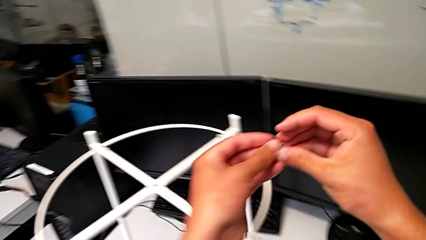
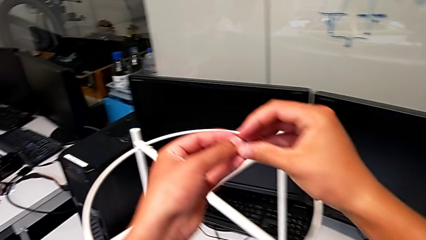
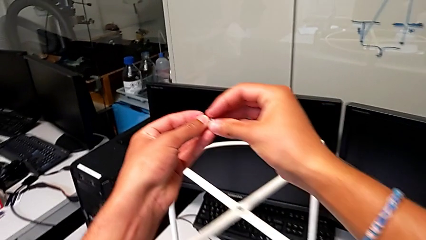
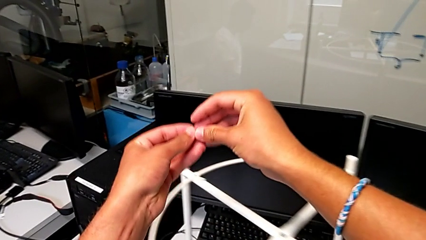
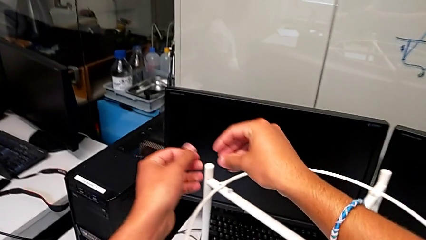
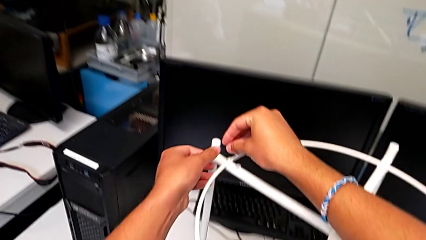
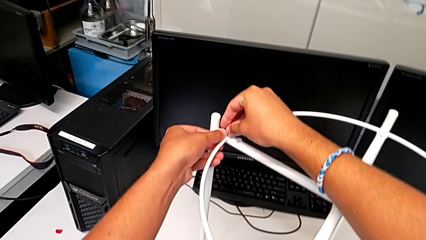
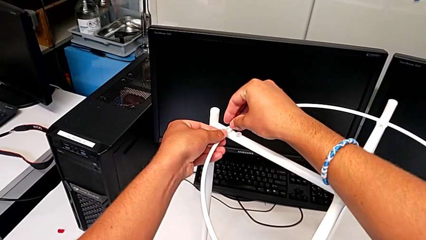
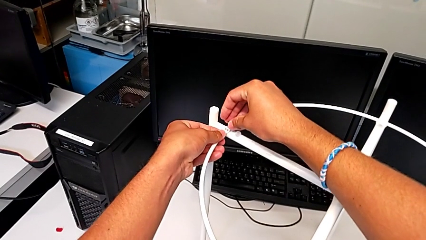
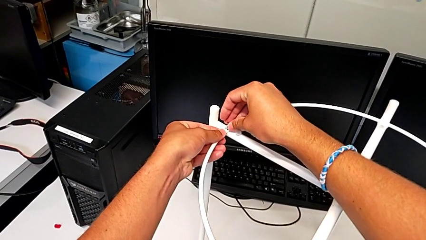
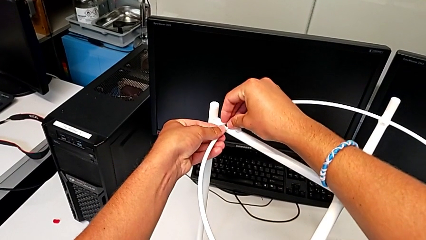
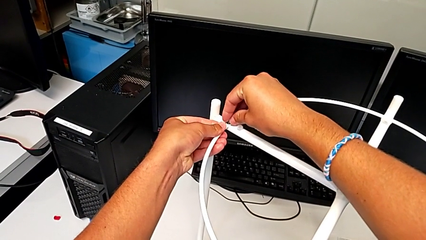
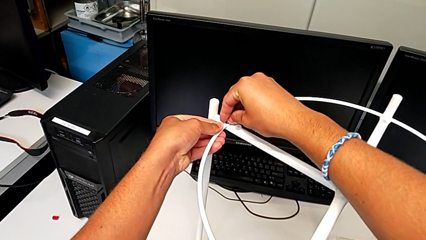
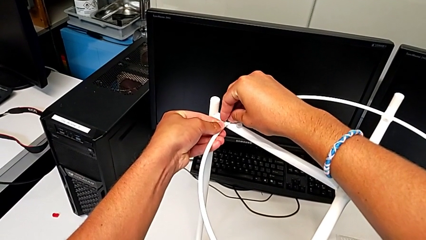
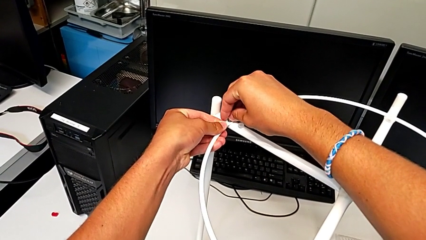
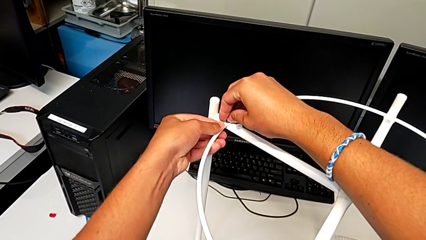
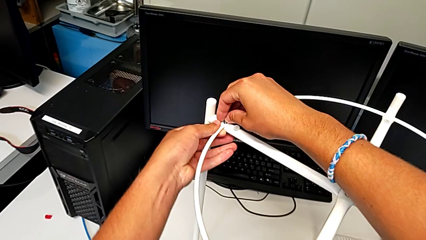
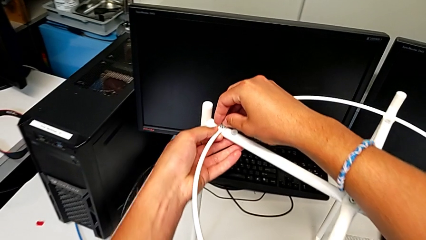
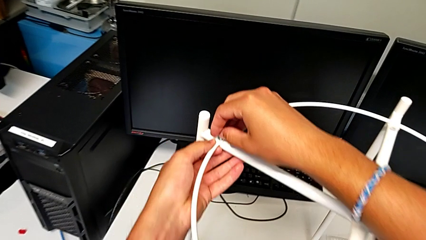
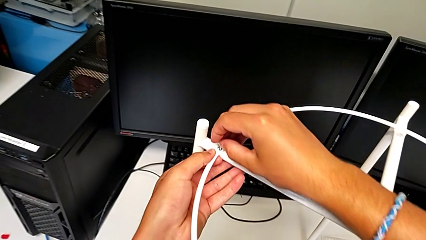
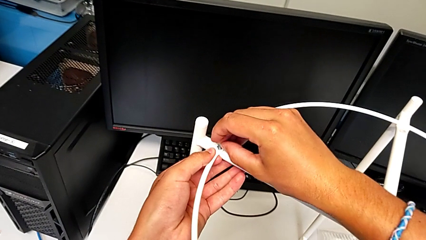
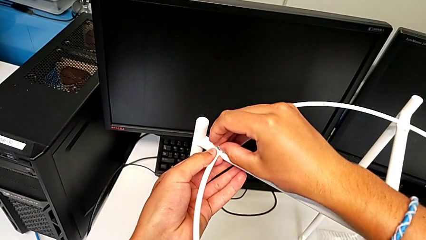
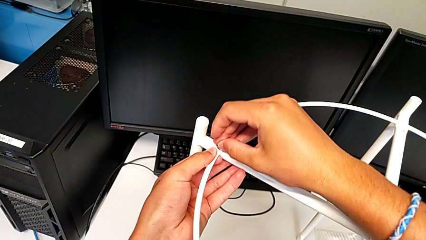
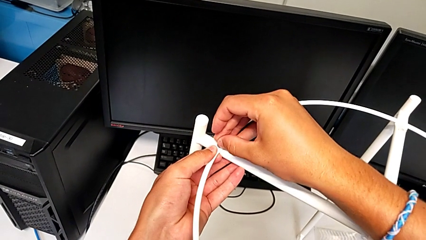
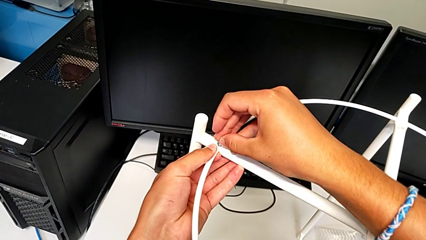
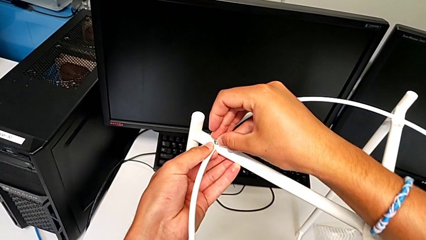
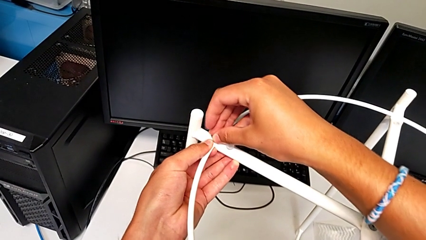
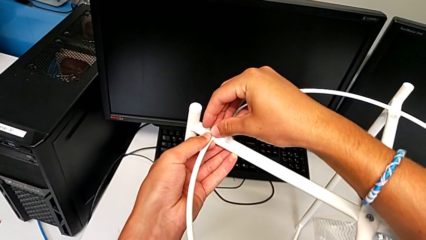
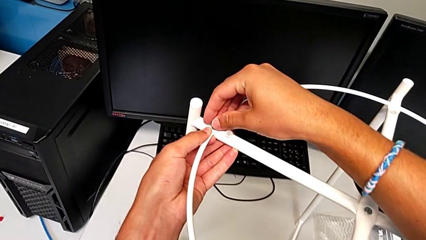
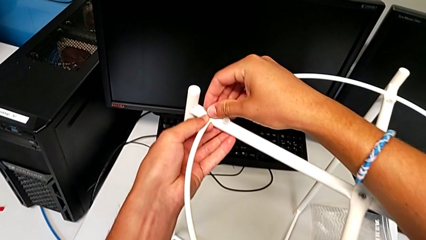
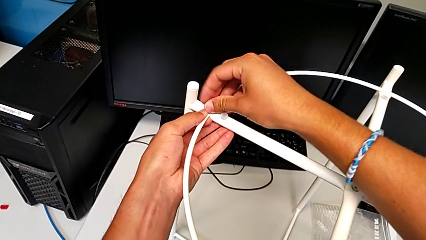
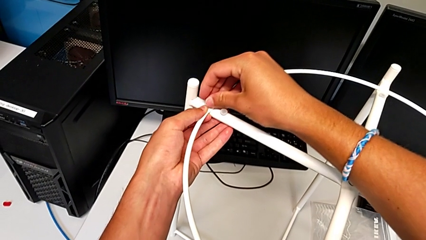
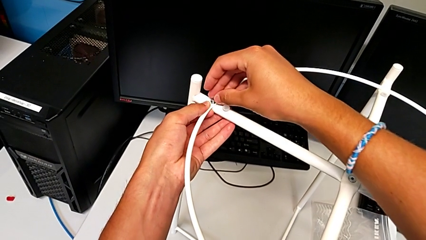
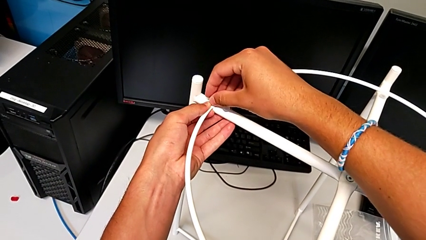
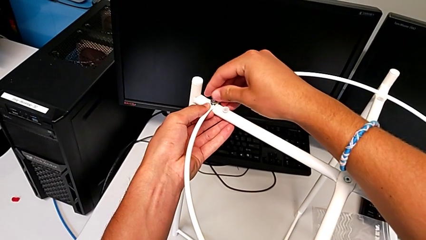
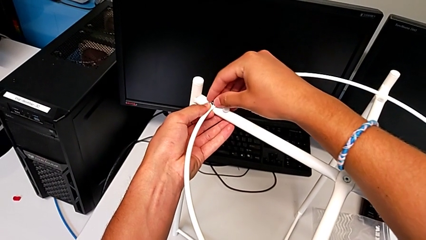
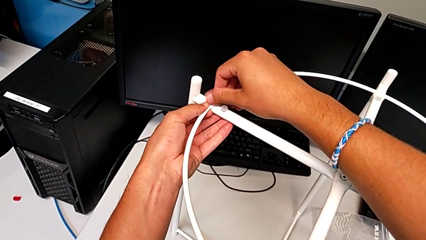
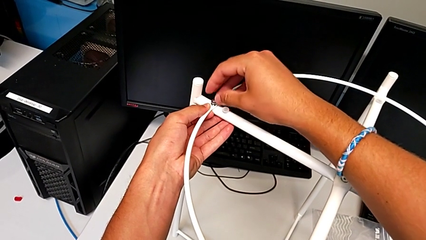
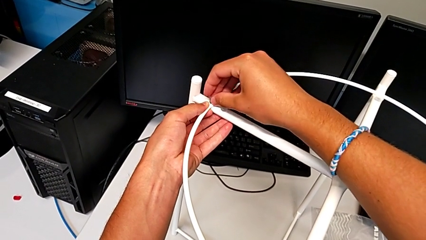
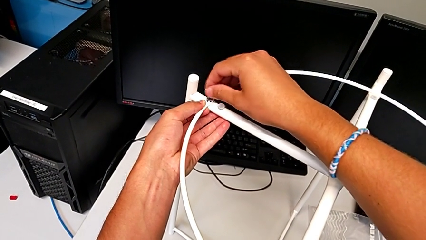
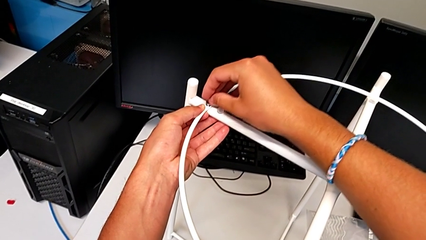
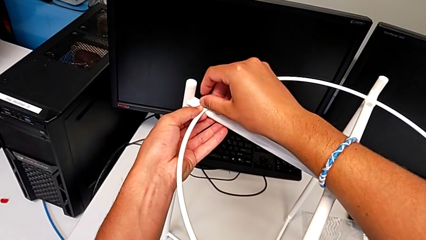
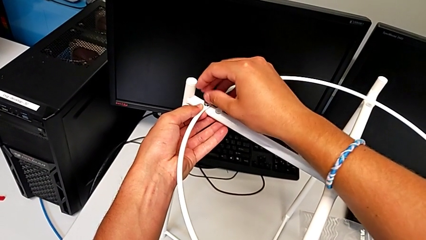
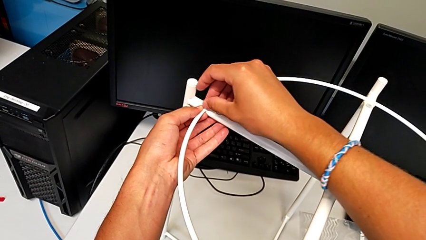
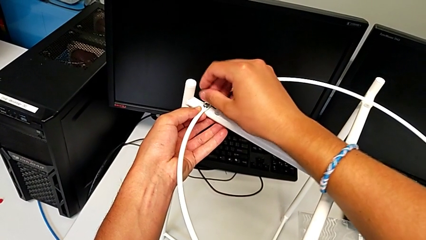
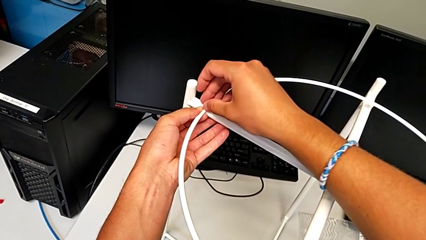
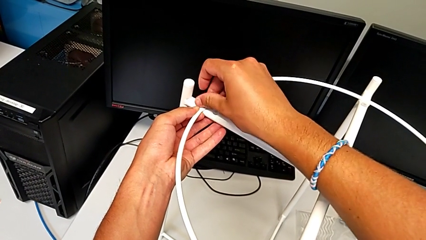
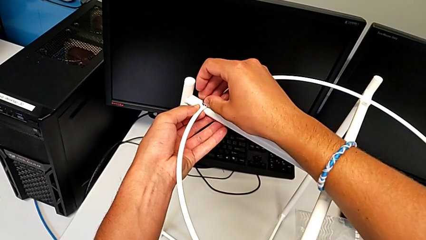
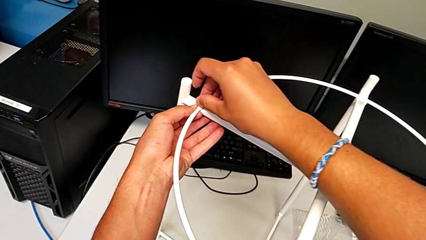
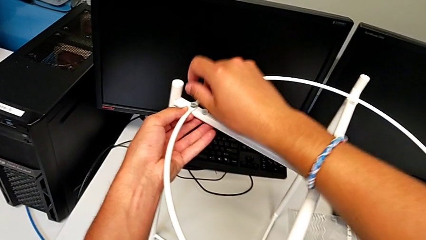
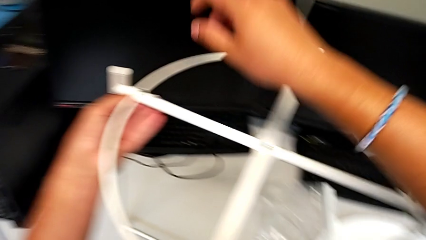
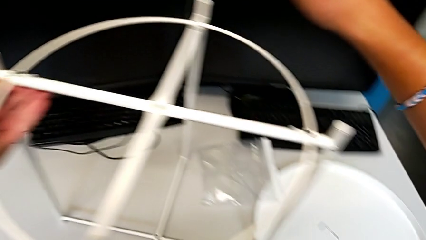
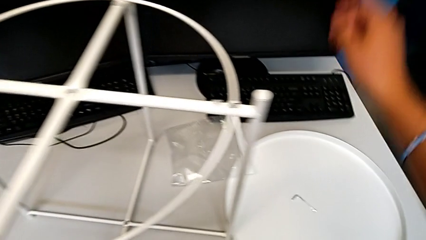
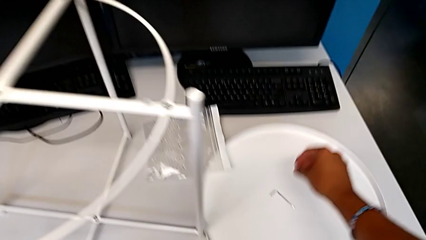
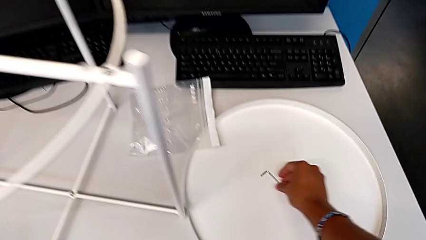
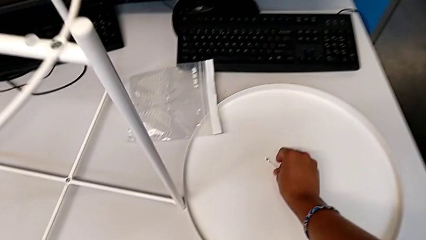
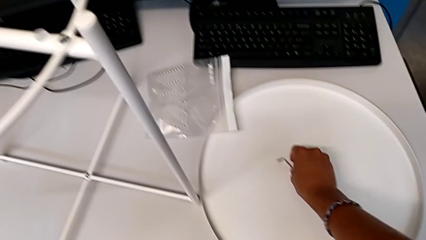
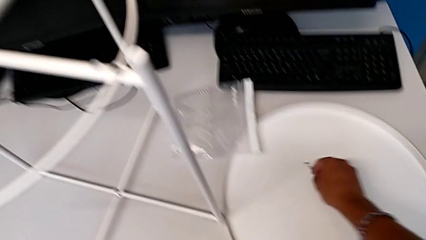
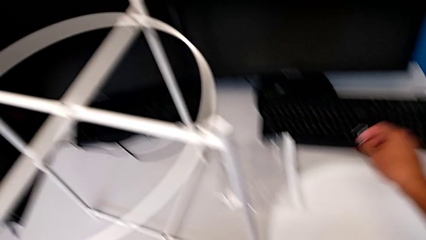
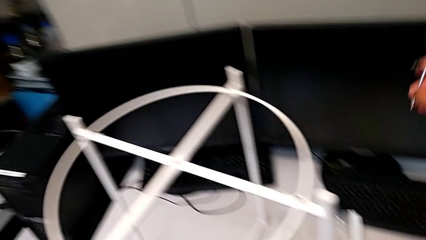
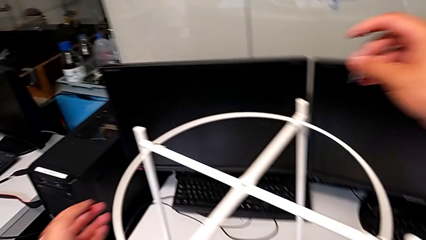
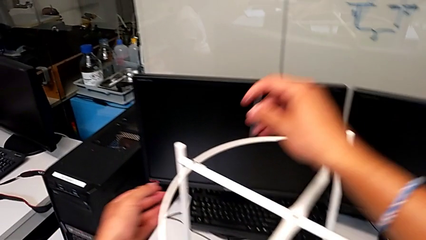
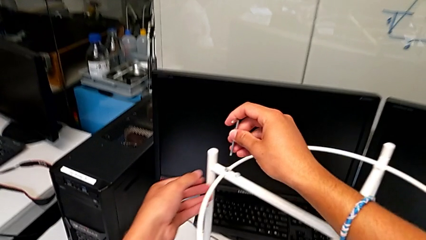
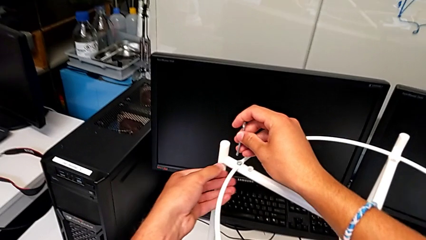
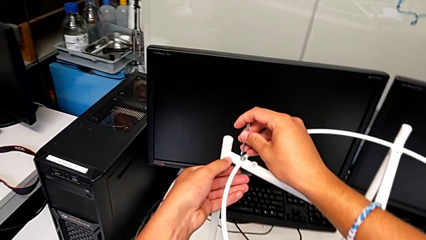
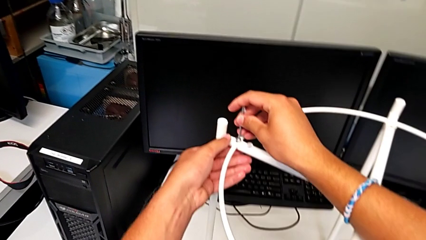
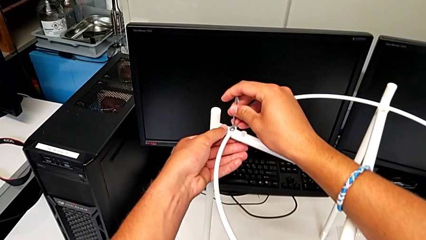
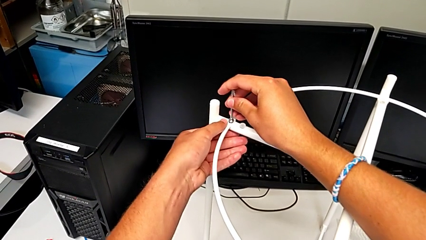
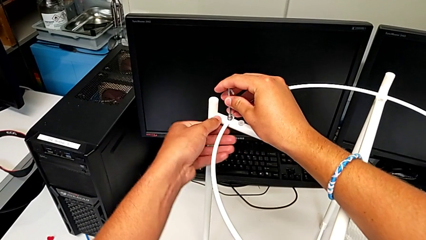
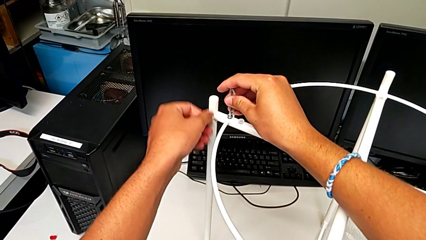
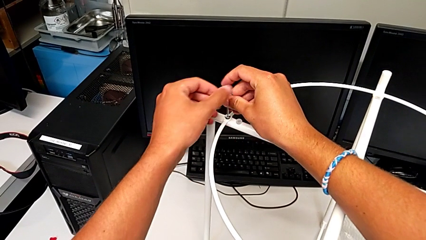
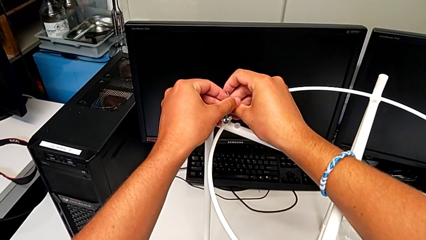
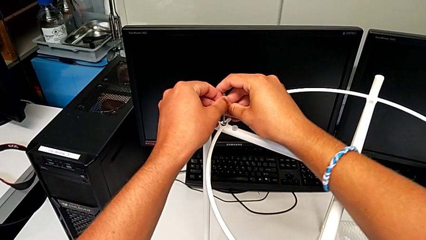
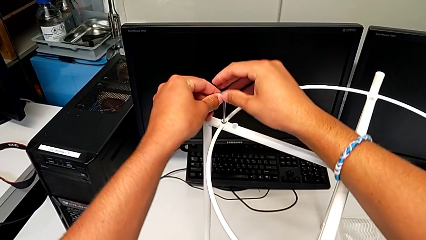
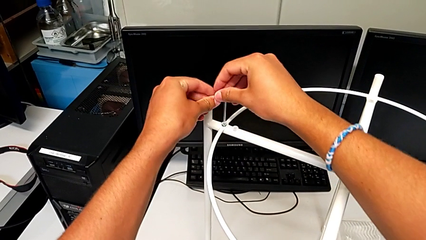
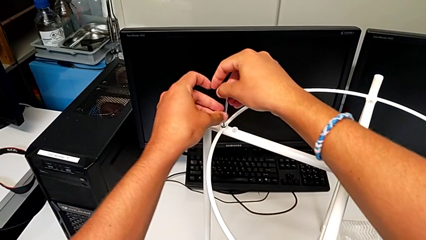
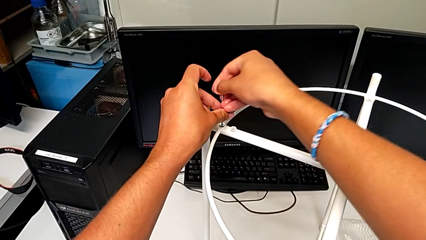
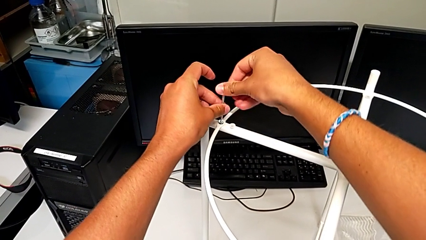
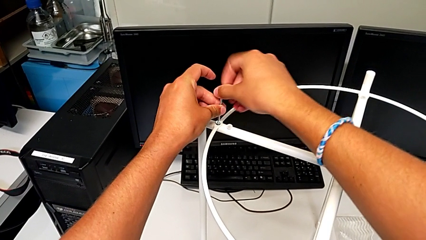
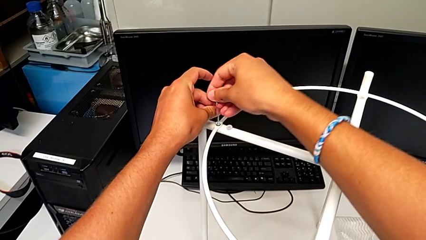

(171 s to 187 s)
The camera wearer is putting the circle on the leg. They approach the circle, align the hex socket head, insert it, screw it, grab the Allen wrench, insert it and begin to screw the hex socket head.
